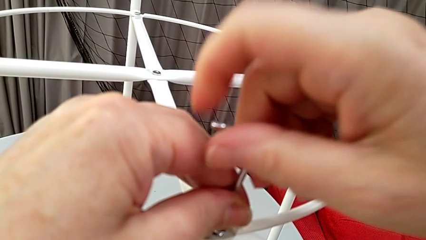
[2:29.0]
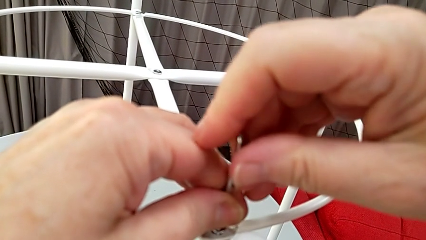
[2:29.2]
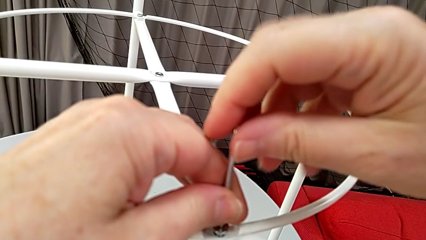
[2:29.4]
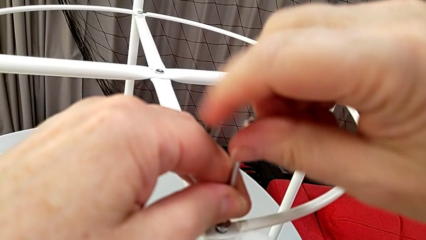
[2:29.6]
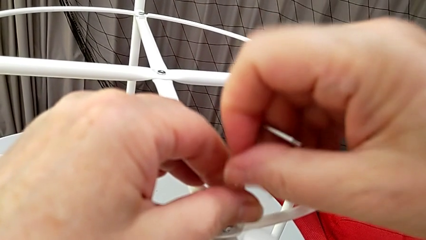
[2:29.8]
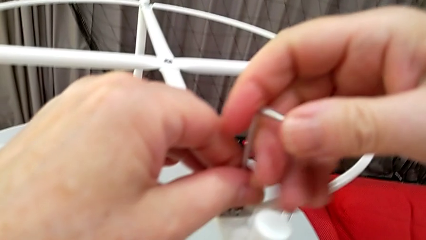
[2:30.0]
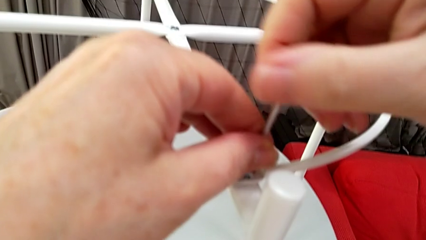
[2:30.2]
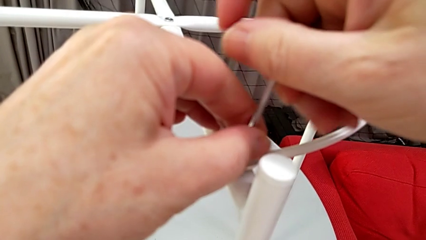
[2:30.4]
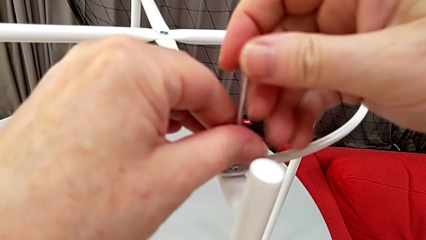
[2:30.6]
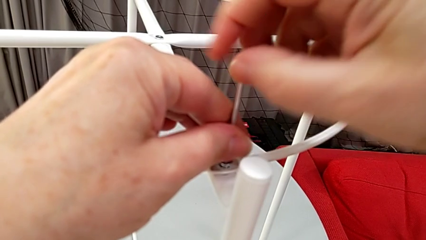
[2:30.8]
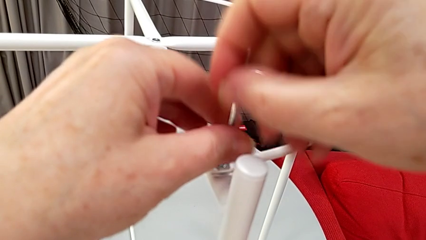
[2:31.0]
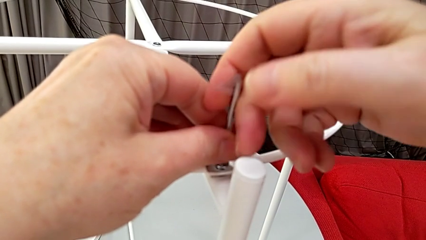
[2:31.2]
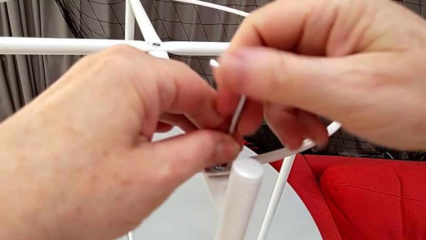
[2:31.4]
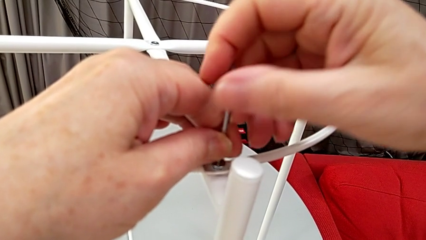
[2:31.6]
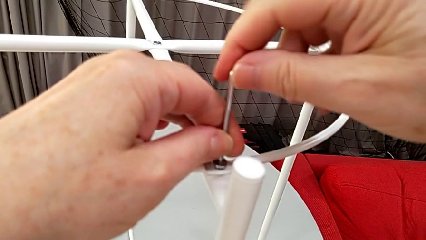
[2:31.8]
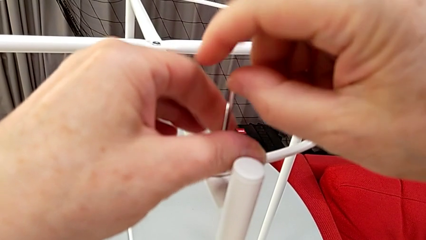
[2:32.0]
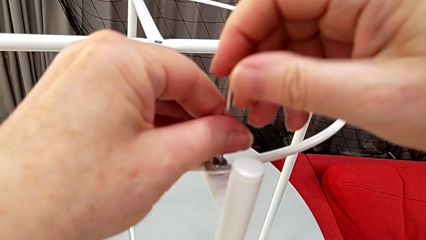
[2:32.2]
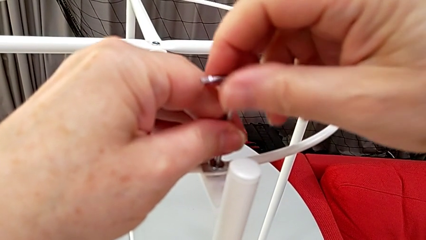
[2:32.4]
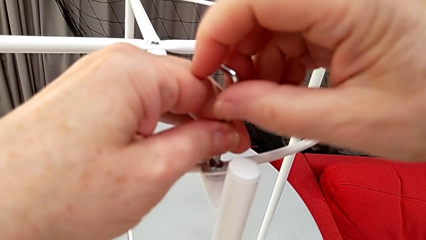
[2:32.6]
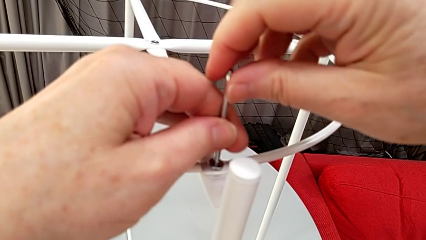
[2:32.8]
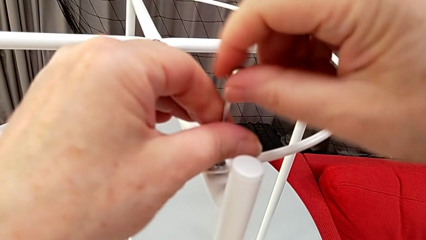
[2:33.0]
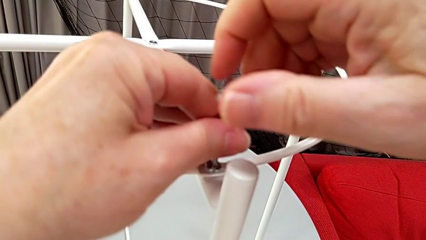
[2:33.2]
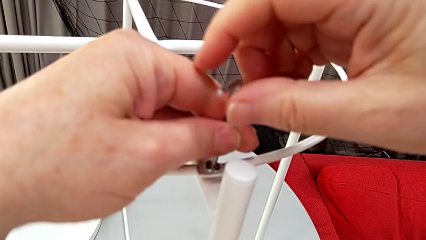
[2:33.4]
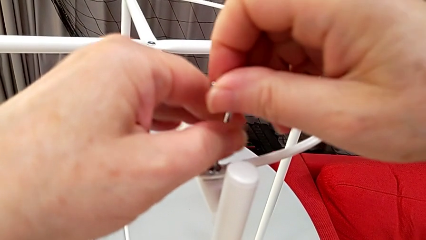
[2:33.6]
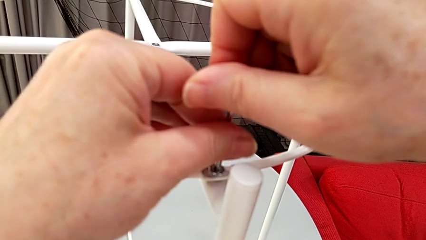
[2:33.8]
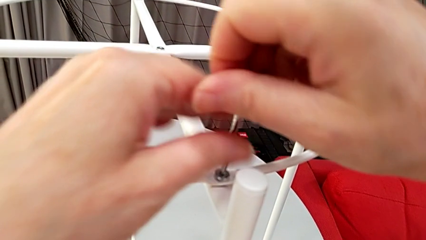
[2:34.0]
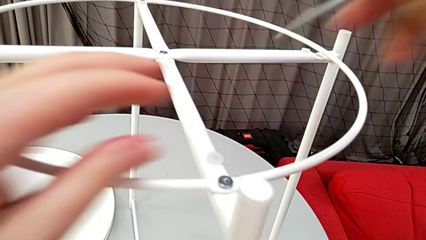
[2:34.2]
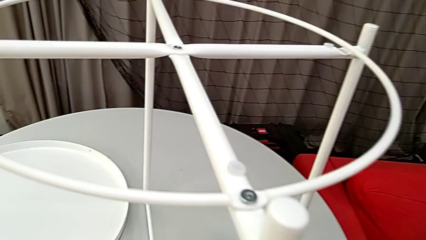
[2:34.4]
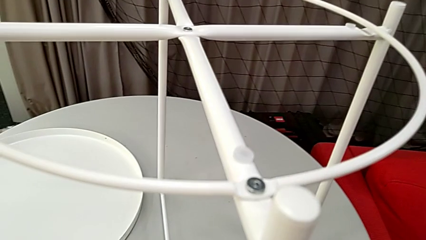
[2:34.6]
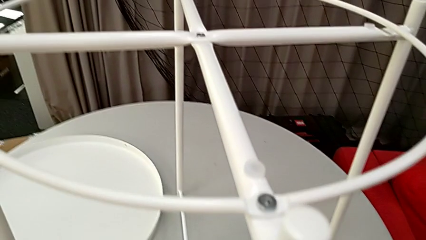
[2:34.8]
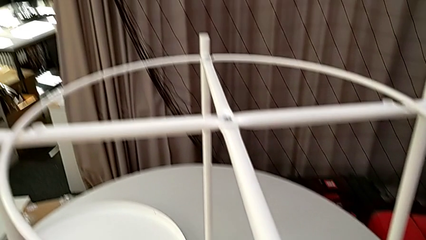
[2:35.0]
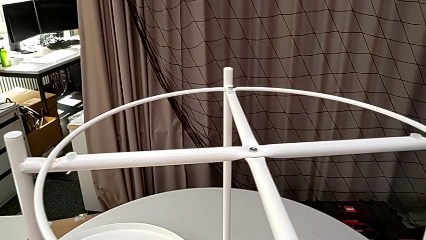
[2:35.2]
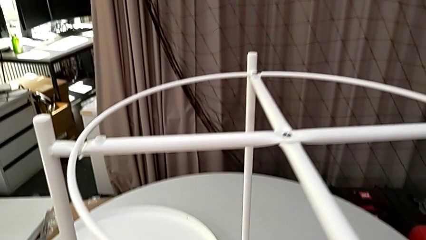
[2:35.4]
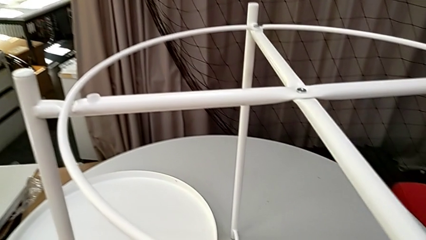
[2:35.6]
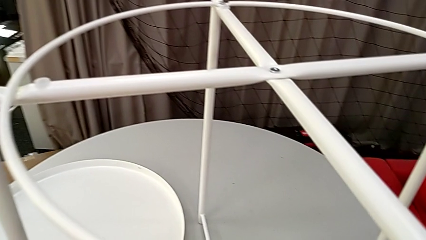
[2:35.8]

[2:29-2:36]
The camera wearer is screwing the screw into place. They screw the hex socket head and withdraw the Allen wrench.

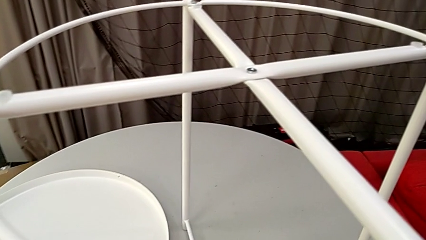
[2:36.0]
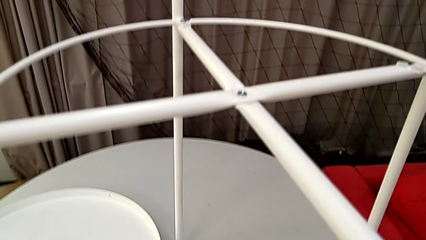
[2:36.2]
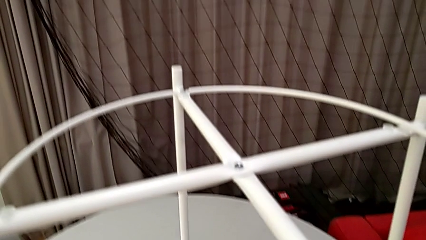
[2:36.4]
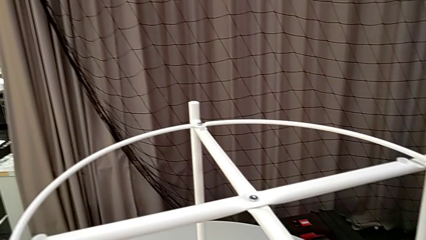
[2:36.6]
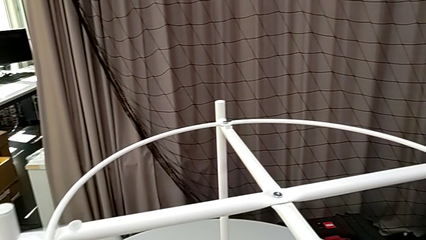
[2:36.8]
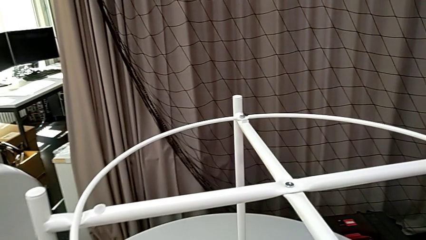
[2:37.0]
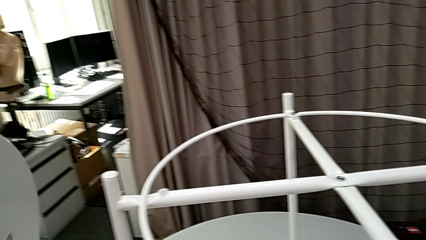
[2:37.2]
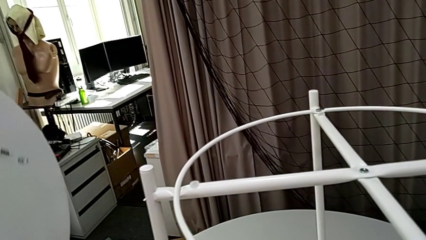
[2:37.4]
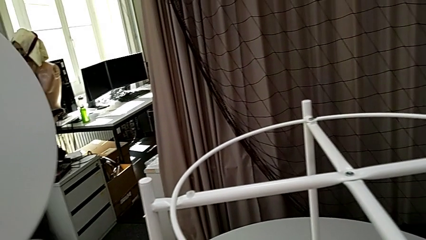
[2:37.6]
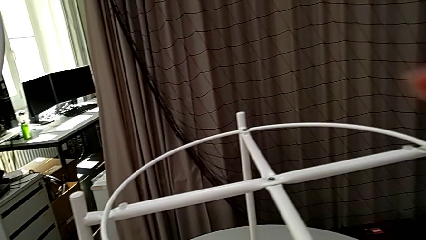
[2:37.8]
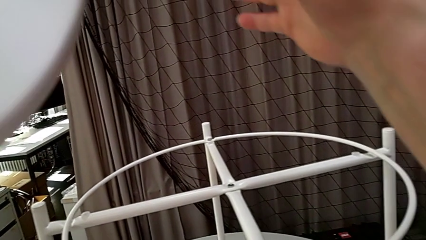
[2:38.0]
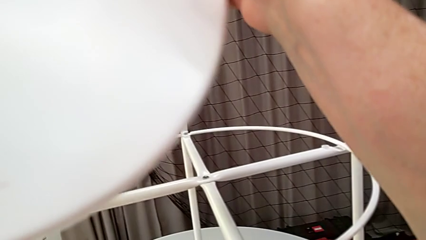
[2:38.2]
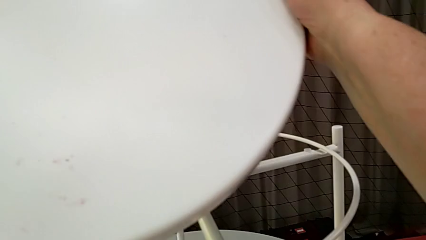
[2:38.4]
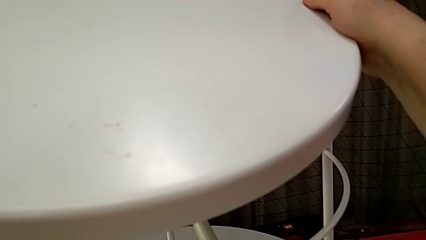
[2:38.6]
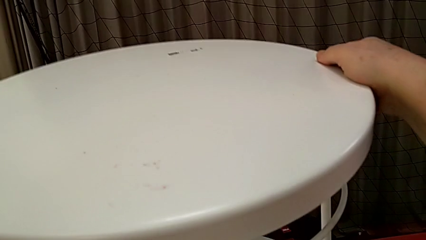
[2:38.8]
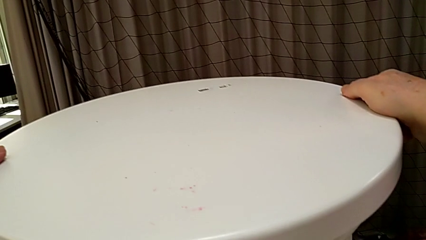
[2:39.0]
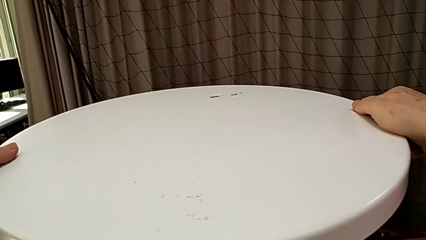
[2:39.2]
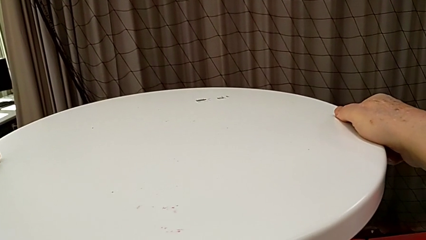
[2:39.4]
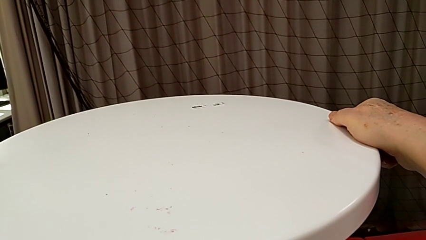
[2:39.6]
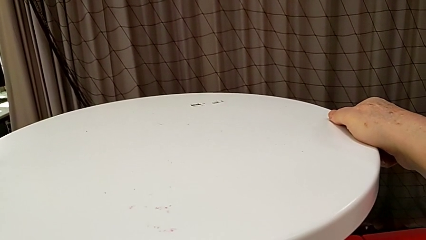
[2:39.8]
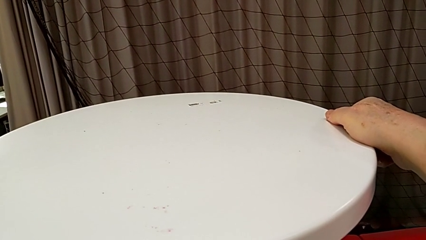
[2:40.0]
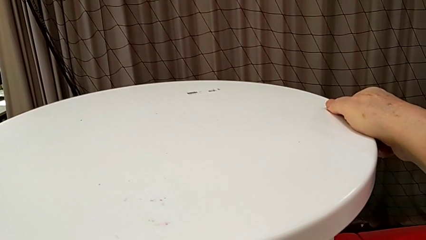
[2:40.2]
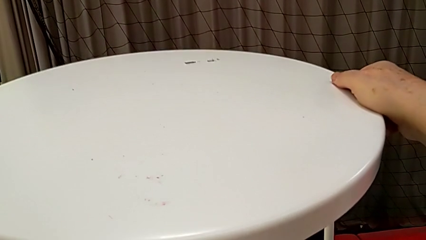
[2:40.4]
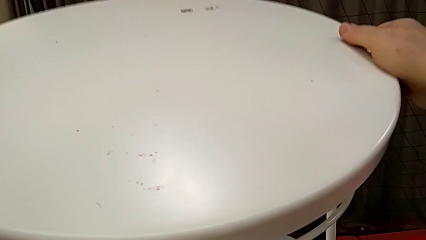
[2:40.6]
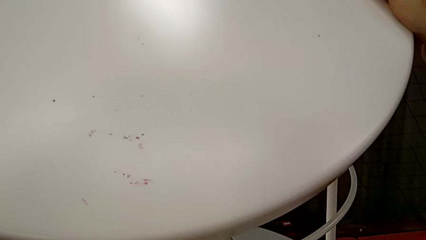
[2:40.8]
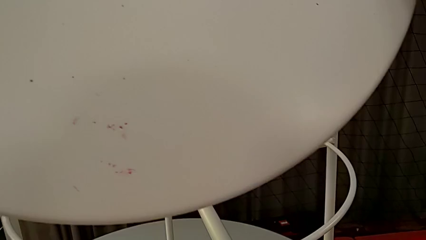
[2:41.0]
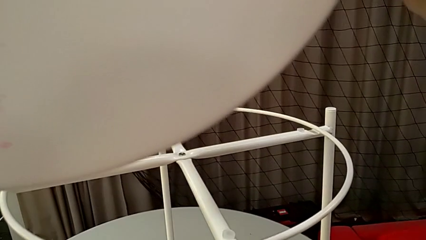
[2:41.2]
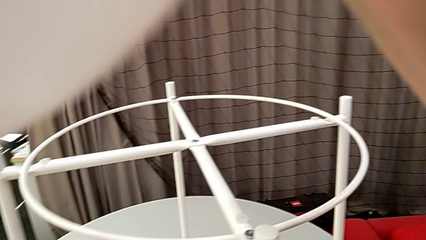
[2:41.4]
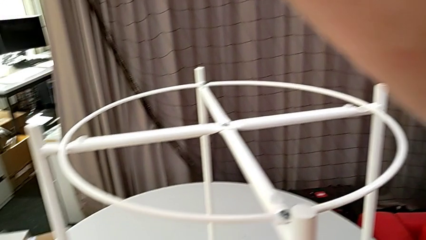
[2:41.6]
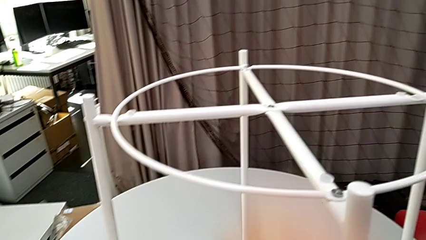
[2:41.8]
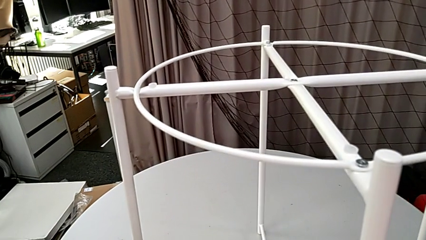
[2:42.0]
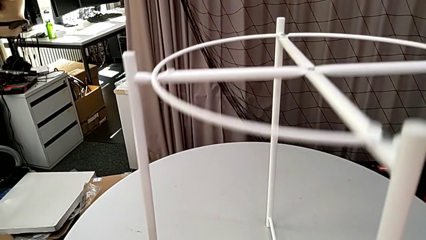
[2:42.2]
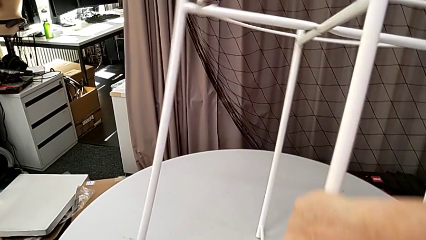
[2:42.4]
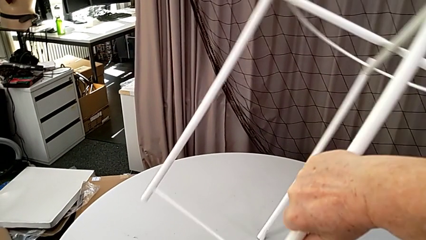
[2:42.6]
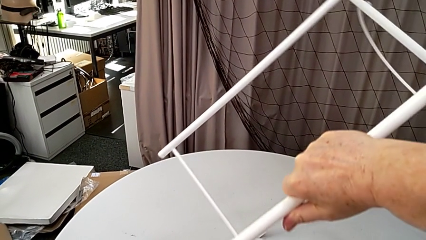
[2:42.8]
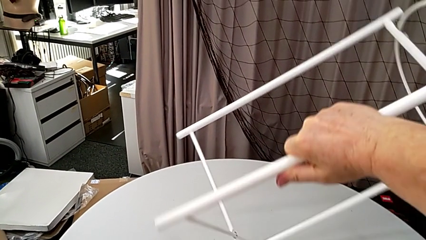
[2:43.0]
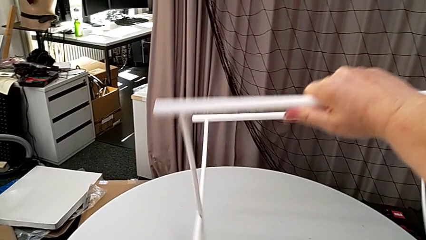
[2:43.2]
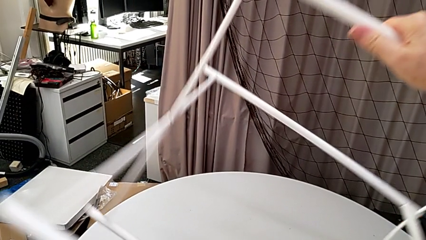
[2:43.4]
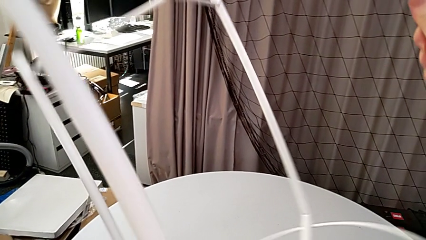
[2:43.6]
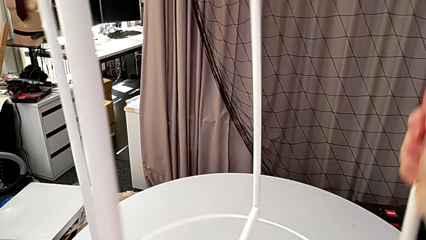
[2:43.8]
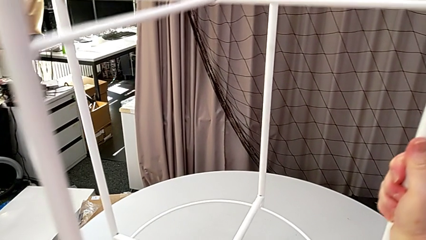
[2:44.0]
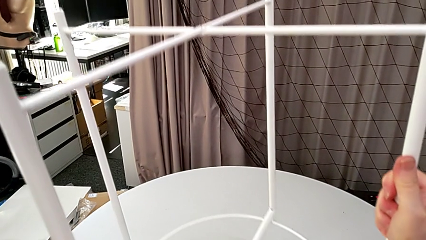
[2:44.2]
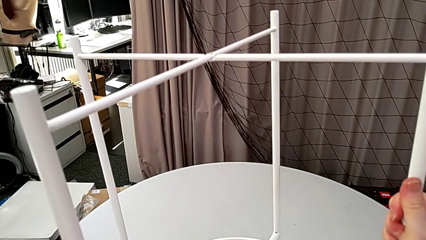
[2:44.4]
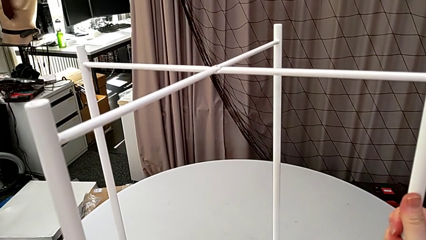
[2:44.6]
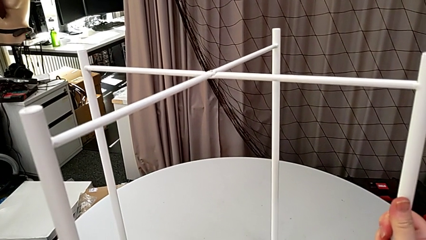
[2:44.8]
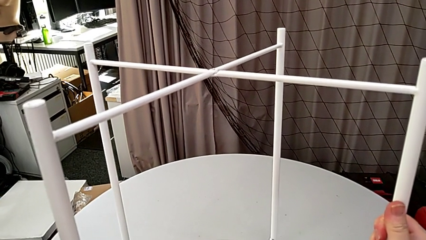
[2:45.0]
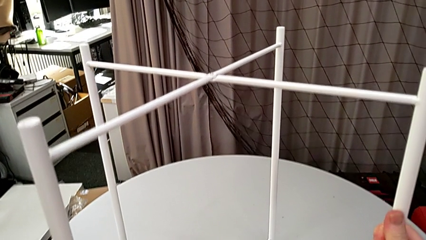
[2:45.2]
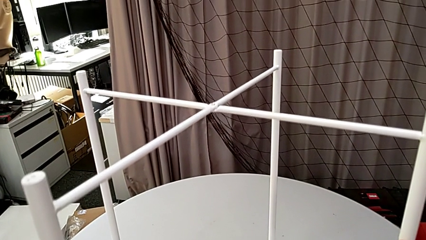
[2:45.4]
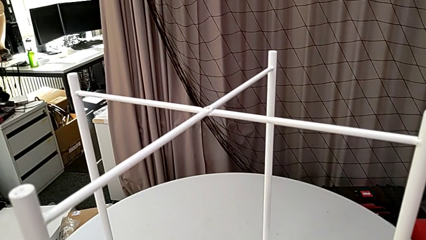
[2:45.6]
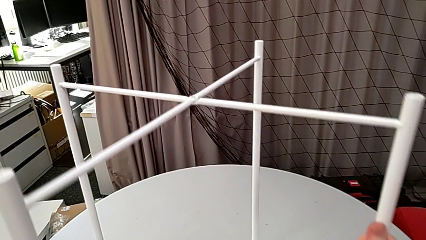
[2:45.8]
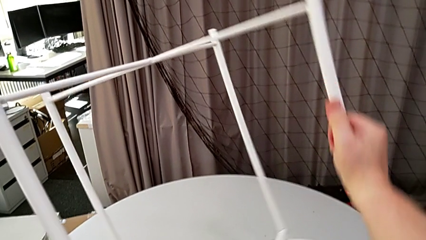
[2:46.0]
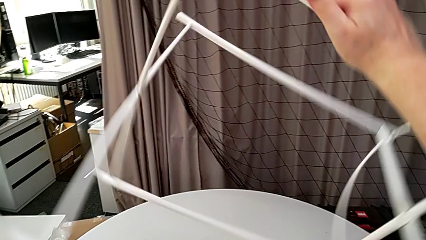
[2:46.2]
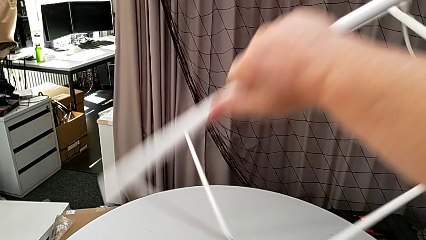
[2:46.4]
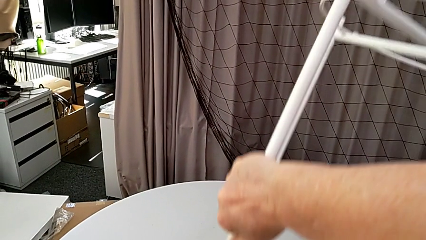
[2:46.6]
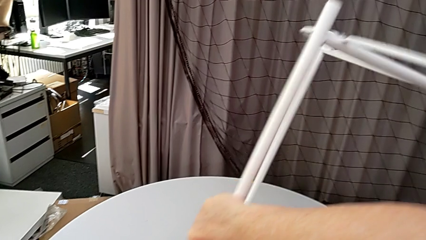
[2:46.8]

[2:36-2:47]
The camera wearer is assembling the base. They grab the circle, wrongly place the tray, lift the tray, grab the leg, flip it, wrongly place it and flip the leg.
